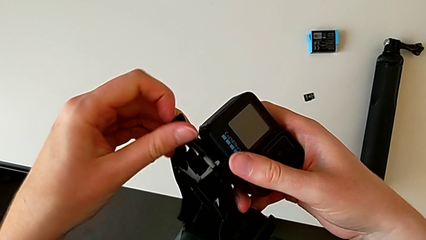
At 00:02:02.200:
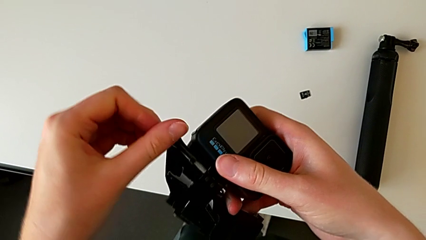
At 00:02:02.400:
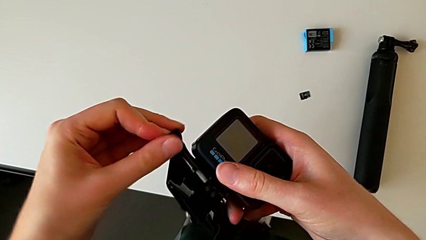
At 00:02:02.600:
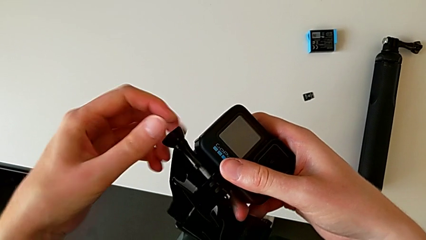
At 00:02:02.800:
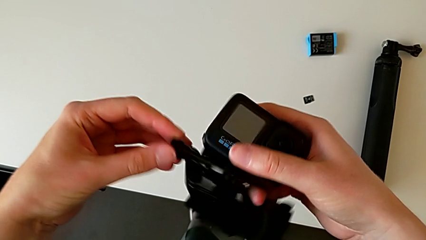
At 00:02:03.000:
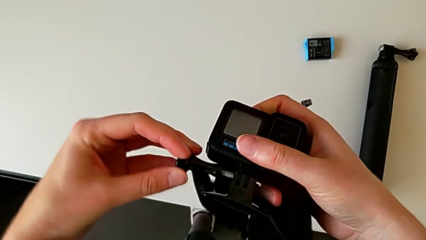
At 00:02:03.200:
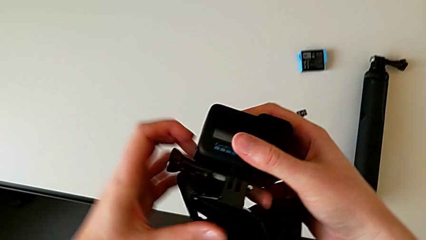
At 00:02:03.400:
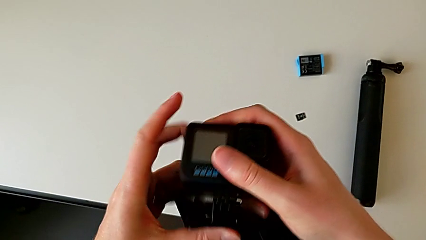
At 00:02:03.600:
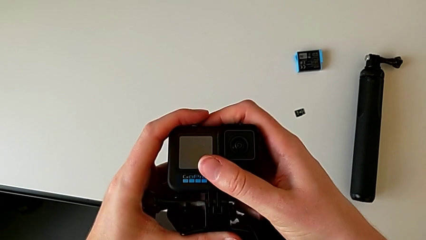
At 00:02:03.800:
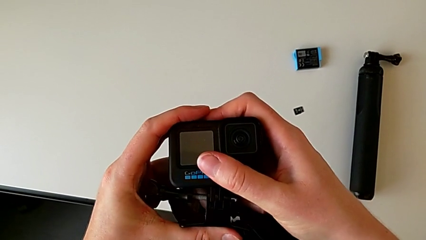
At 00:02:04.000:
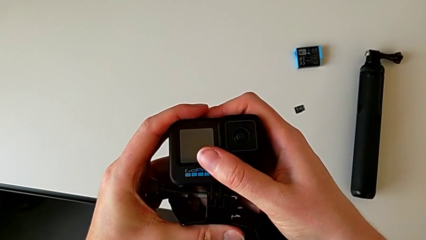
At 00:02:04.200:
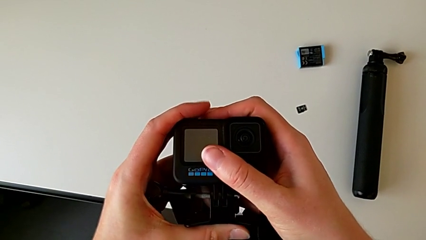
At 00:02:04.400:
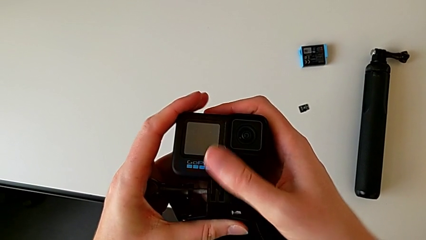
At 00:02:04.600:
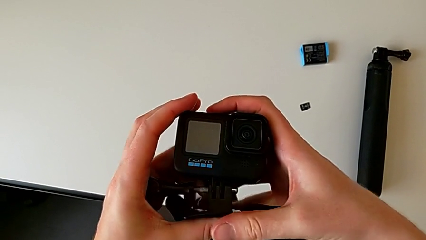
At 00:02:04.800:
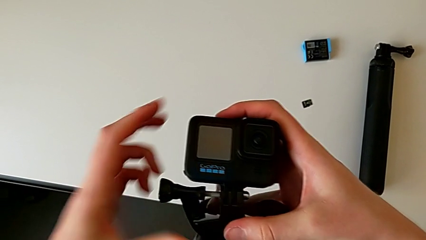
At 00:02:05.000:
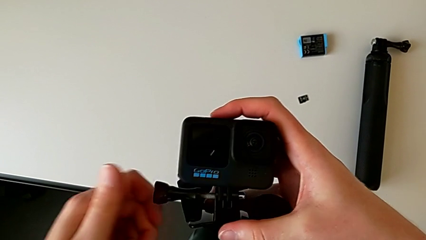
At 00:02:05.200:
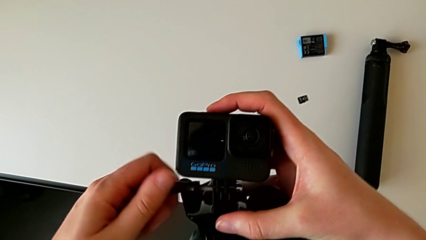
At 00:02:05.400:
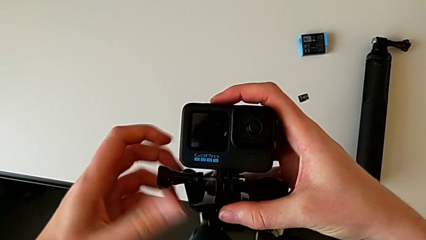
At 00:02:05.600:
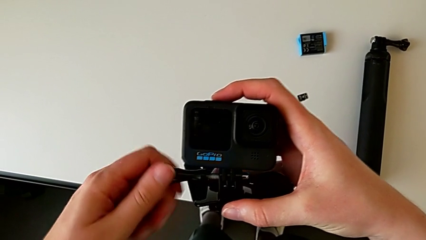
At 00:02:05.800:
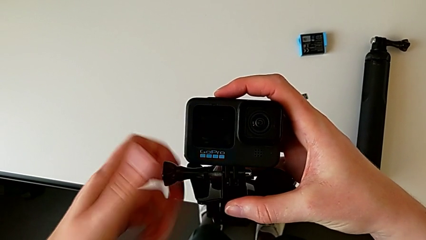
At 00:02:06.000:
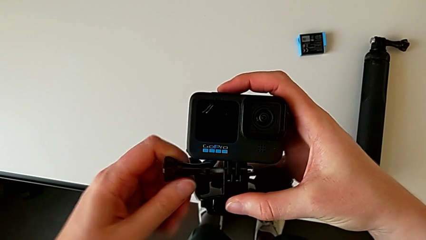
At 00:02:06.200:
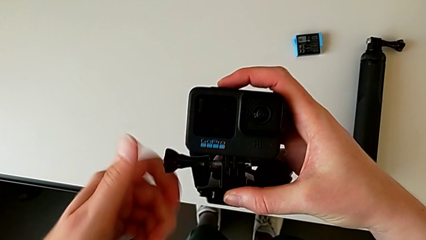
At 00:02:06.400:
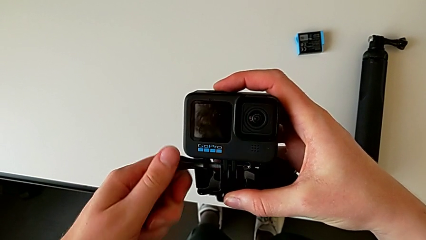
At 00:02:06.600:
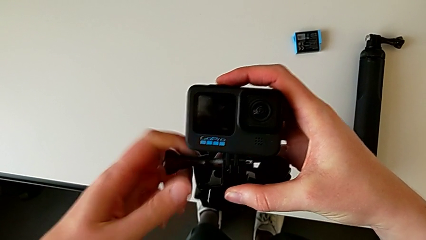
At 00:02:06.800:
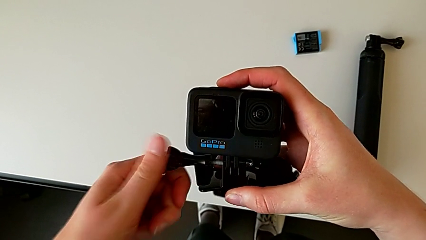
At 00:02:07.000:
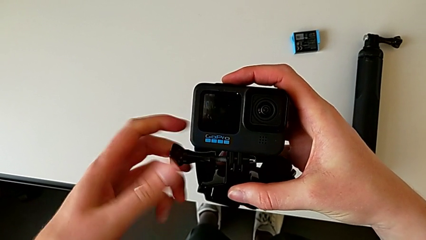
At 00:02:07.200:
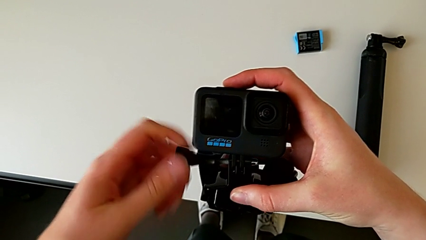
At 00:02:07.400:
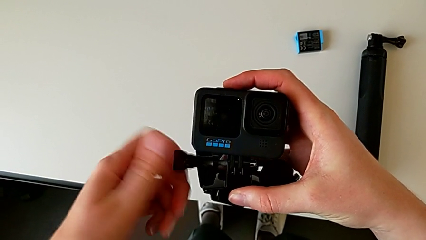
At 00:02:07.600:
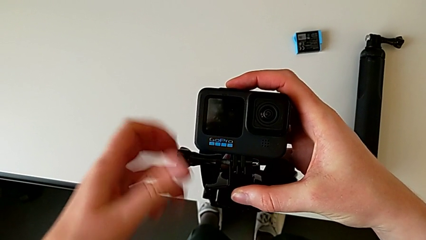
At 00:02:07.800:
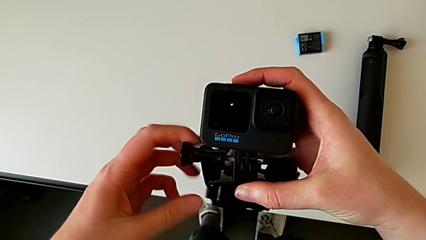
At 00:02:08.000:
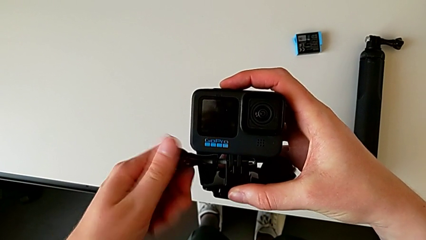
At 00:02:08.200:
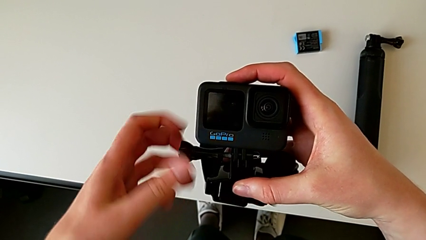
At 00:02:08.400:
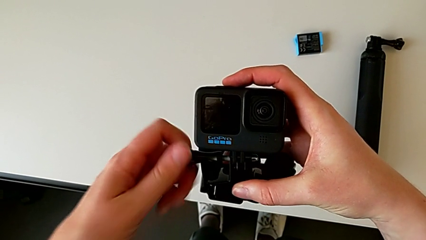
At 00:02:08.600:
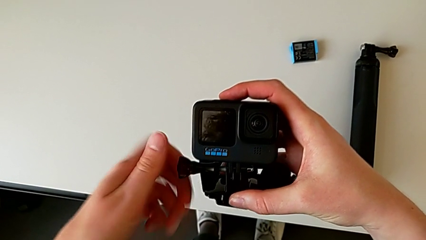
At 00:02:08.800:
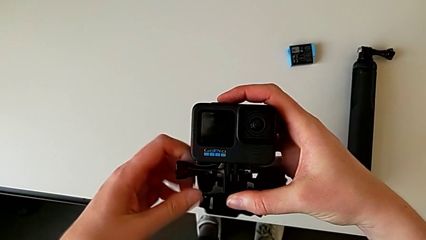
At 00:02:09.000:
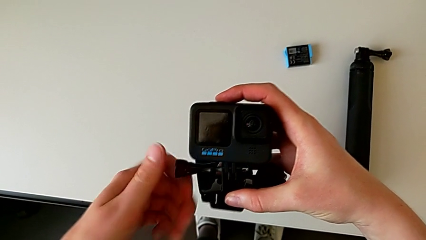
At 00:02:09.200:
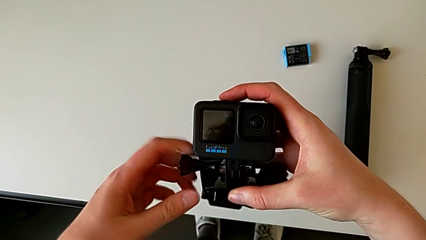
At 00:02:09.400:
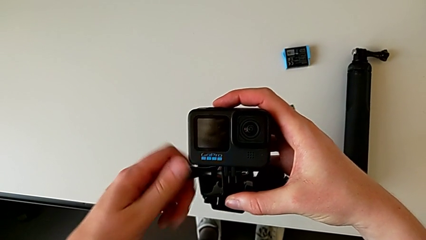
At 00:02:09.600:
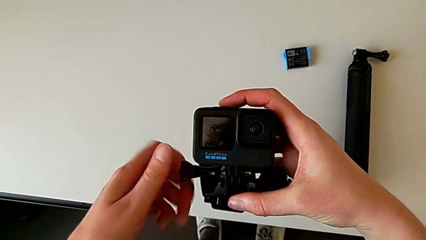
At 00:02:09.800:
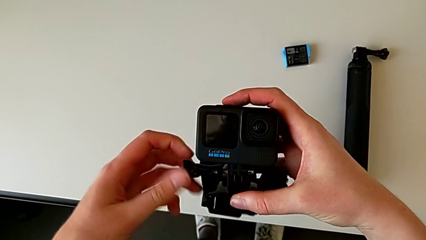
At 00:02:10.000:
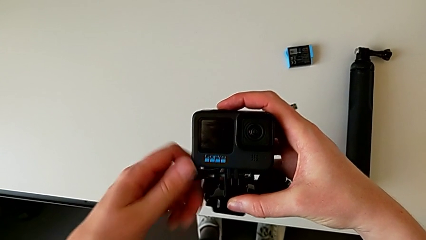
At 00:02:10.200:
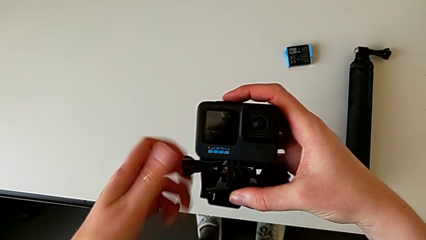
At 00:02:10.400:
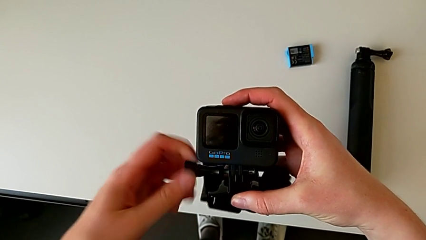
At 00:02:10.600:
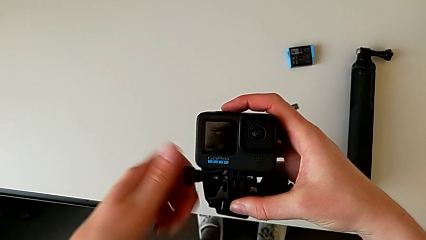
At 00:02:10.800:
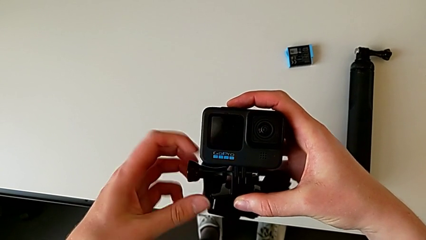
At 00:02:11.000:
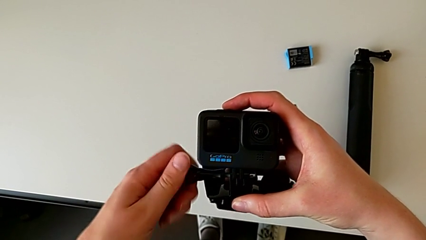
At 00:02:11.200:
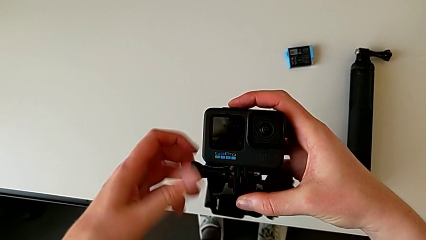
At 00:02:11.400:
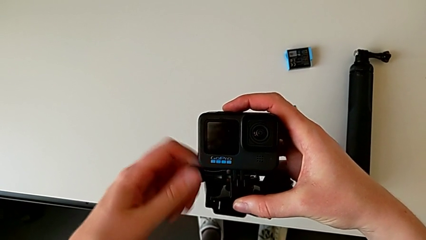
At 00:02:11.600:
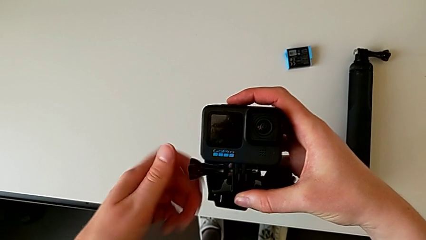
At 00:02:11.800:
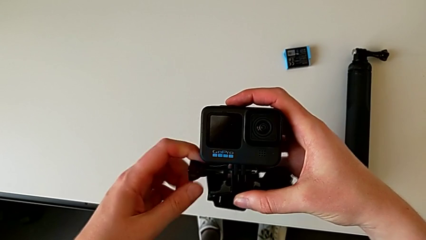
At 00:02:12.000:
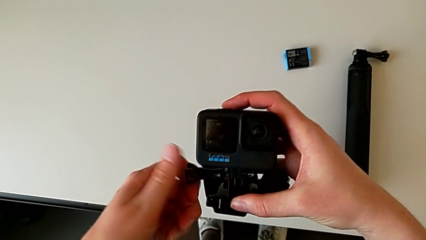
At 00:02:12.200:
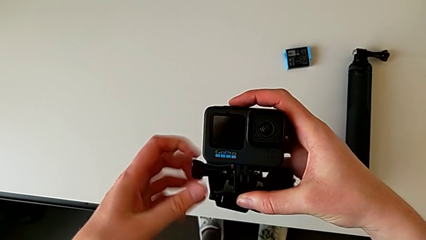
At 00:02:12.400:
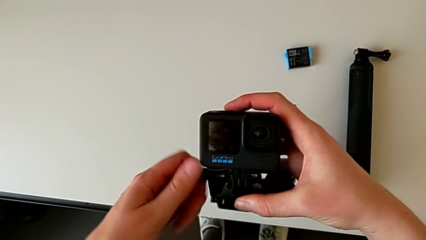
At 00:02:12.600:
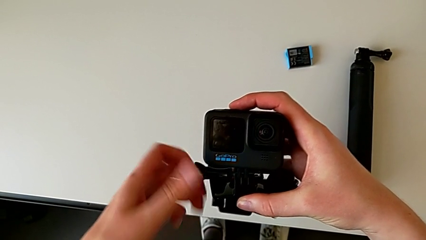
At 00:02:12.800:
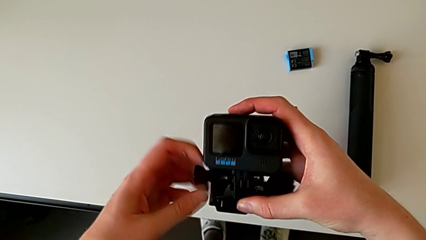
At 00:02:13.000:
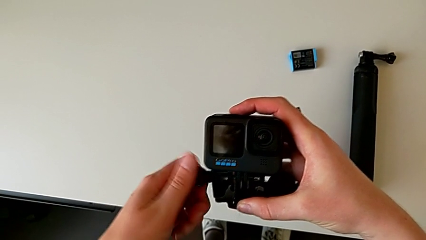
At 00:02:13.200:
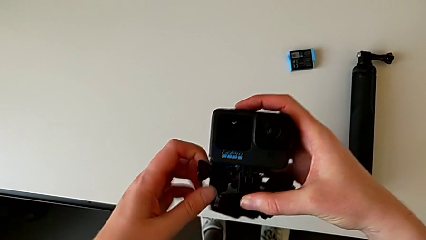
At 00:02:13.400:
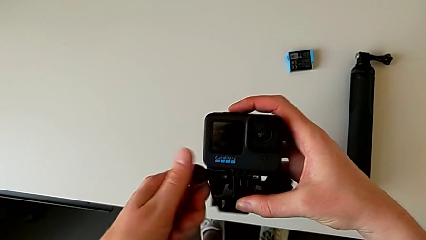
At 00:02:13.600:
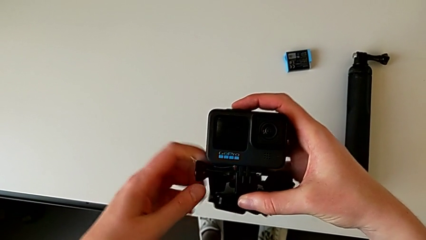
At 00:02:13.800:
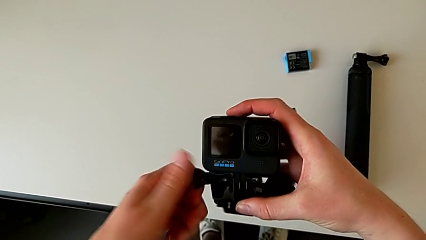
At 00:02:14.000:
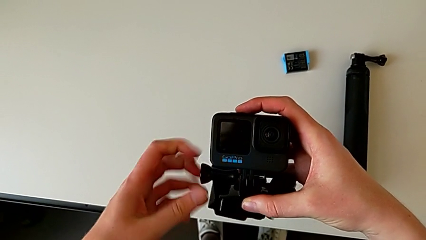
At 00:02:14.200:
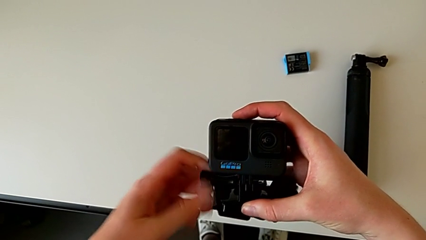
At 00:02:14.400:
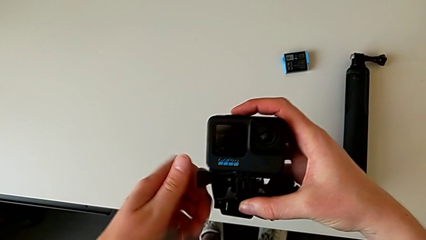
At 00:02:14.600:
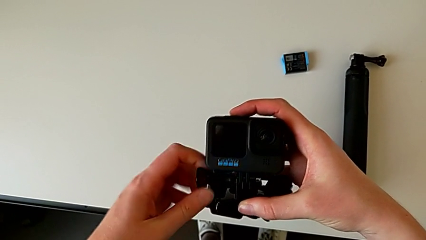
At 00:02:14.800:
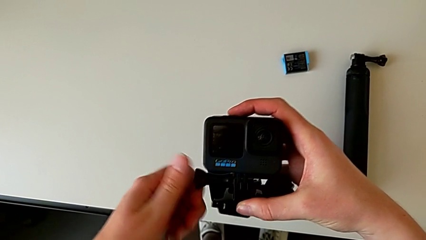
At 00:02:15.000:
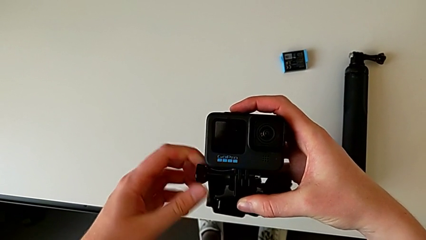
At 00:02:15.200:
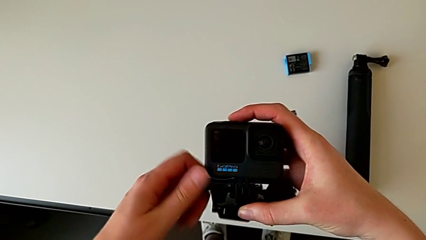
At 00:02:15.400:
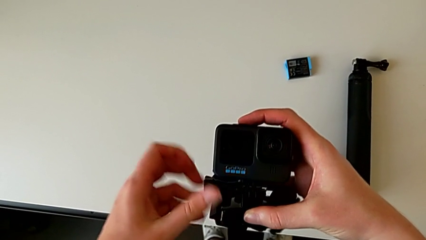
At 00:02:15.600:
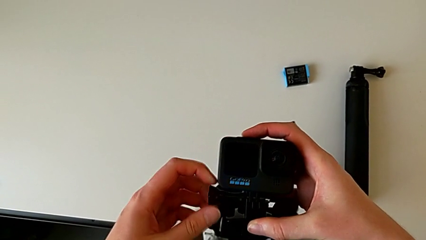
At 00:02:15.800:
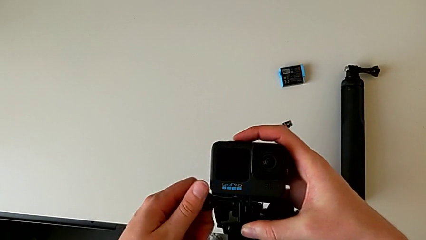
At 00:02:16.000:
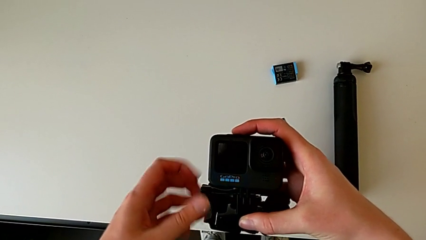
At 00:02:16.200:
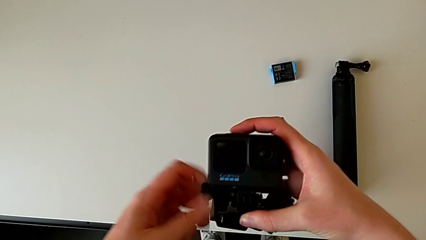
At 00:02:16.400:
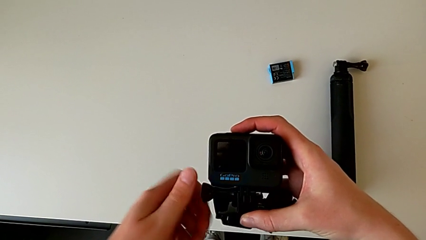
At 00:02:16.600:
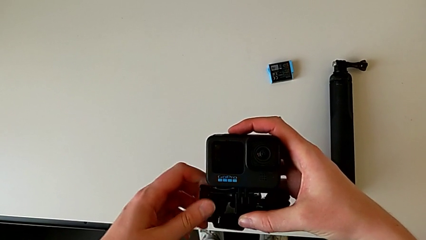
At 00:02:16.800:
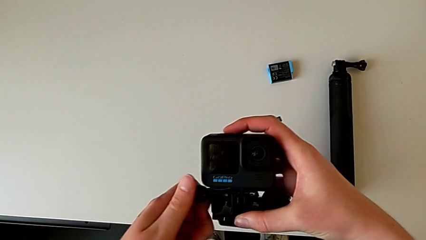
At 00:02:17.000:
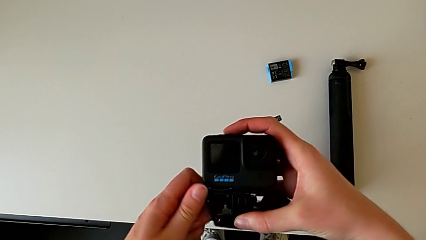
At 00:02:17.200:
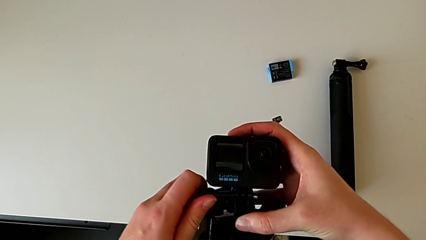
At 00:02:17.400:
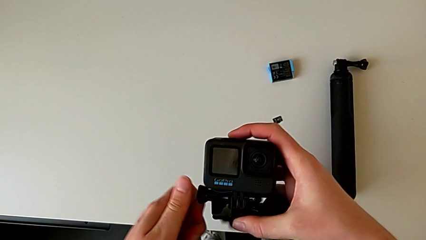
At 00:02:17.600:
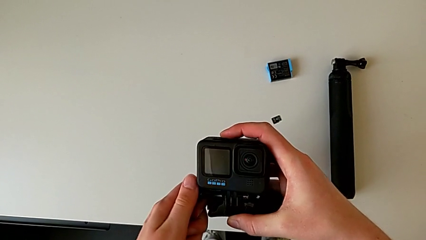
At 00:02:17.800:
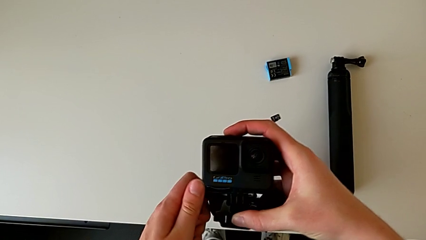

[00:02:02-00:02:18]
The camera wearer is assembling the GoPro onto the strap. They begin to screw the strap.
